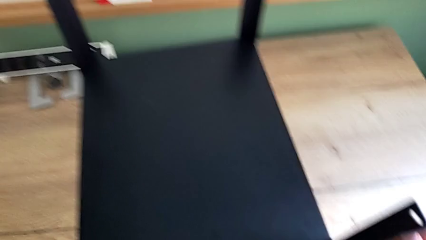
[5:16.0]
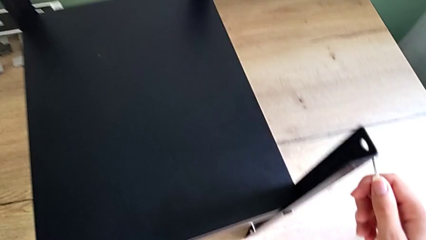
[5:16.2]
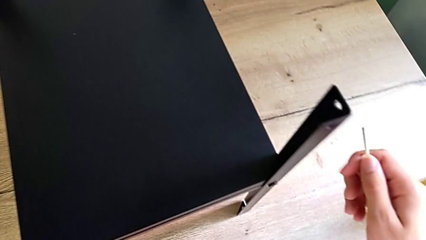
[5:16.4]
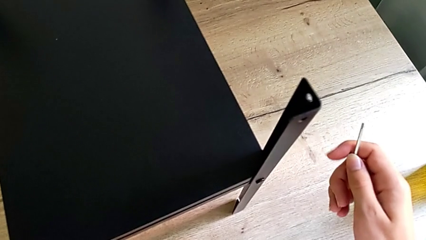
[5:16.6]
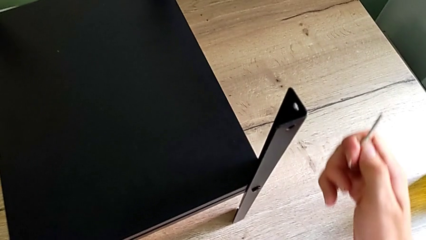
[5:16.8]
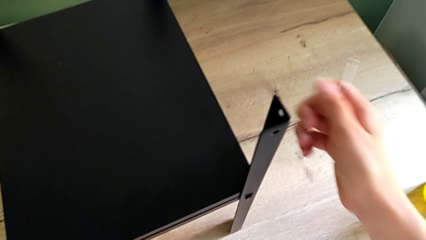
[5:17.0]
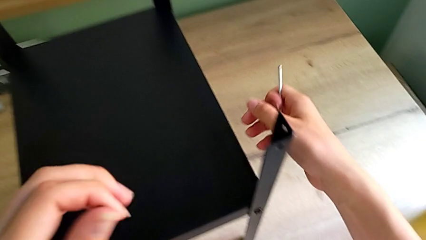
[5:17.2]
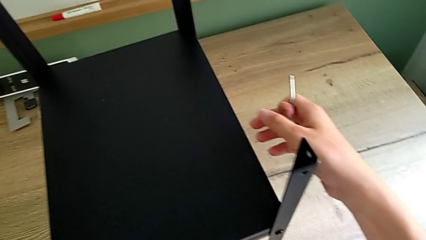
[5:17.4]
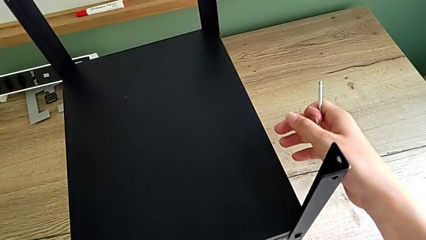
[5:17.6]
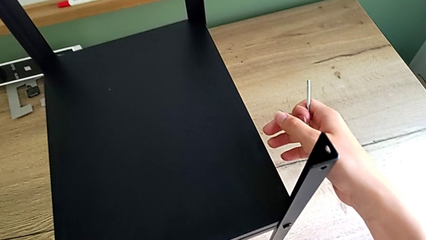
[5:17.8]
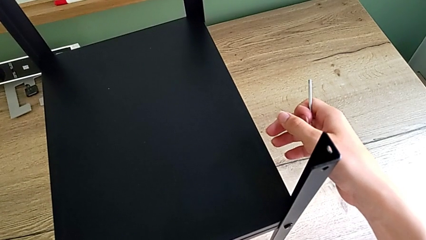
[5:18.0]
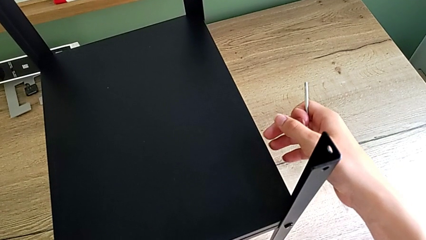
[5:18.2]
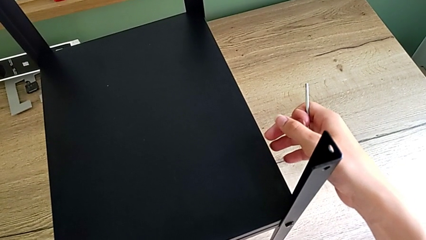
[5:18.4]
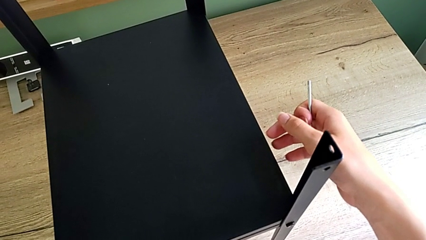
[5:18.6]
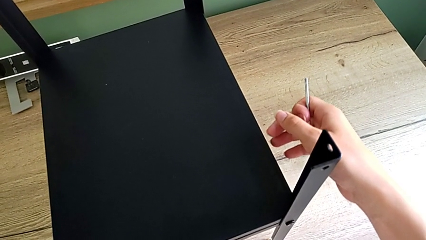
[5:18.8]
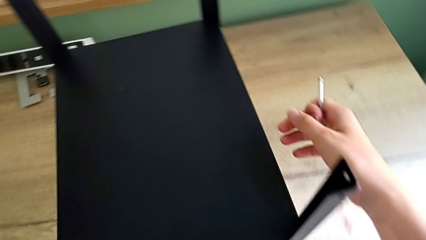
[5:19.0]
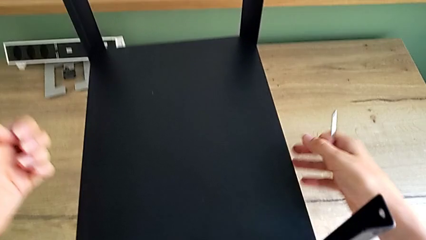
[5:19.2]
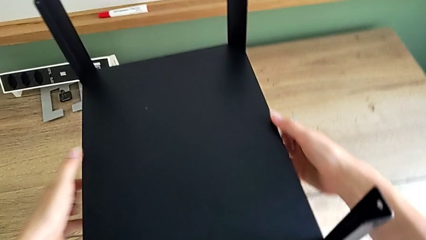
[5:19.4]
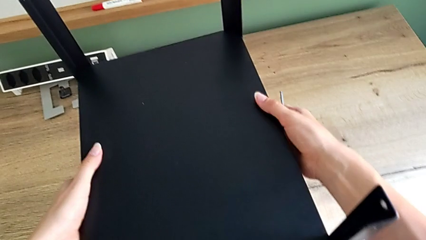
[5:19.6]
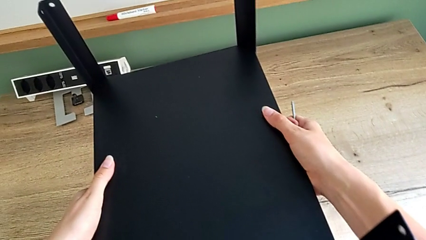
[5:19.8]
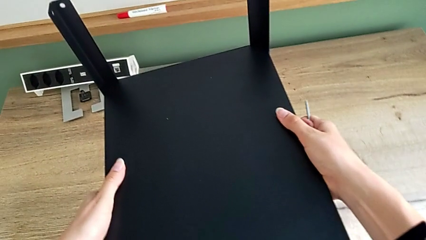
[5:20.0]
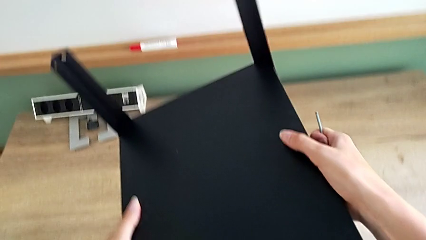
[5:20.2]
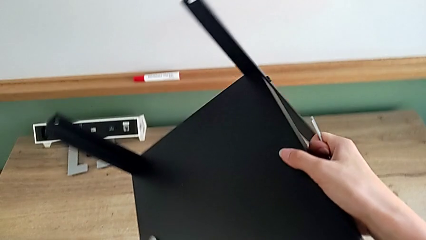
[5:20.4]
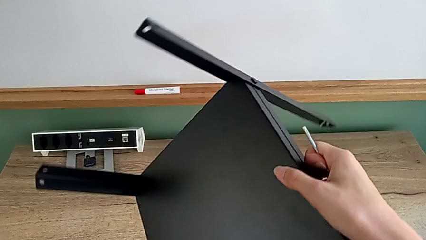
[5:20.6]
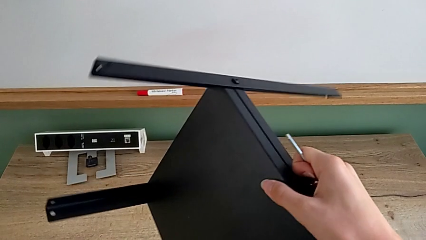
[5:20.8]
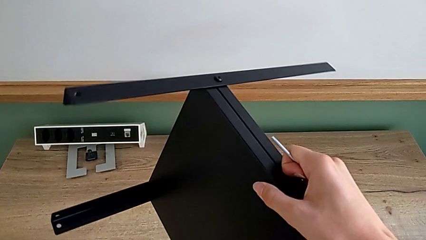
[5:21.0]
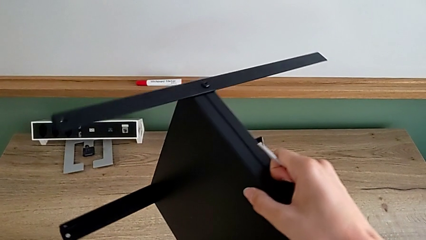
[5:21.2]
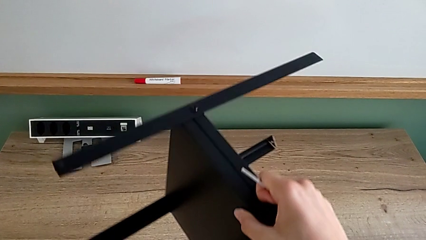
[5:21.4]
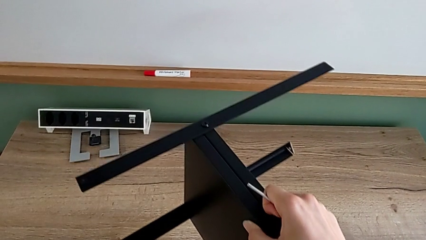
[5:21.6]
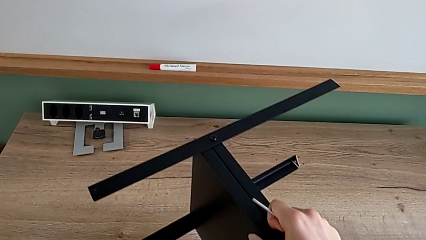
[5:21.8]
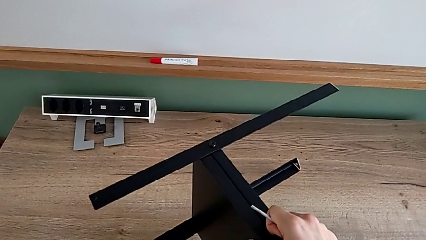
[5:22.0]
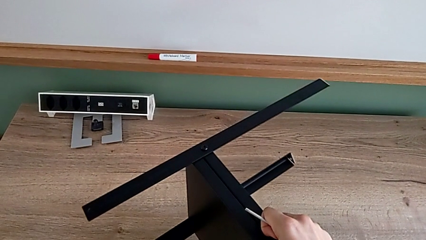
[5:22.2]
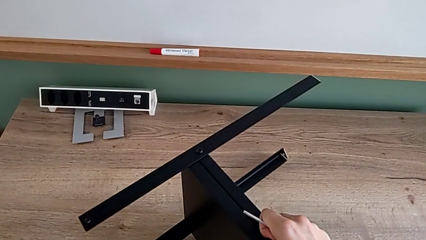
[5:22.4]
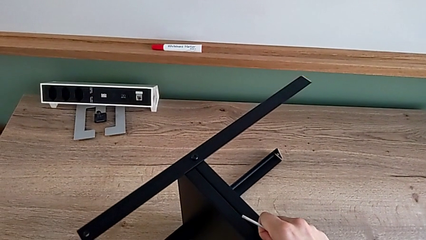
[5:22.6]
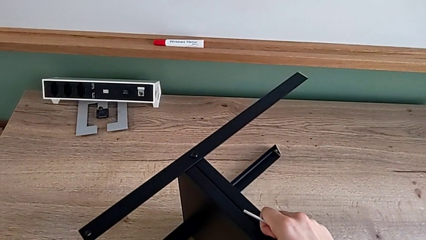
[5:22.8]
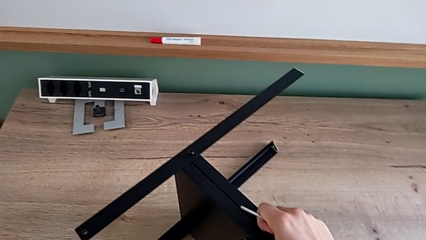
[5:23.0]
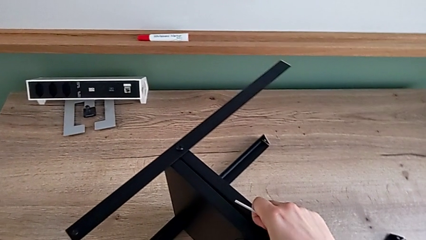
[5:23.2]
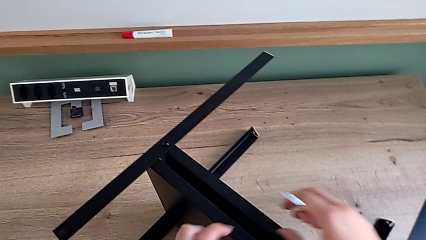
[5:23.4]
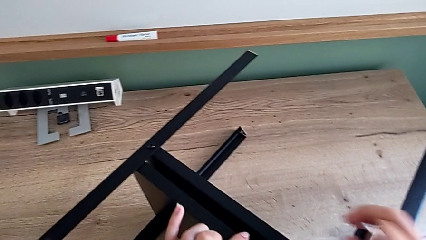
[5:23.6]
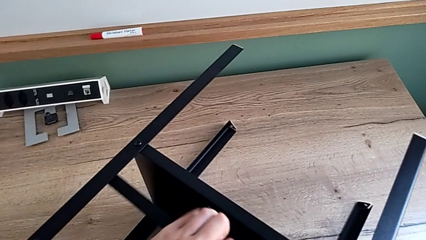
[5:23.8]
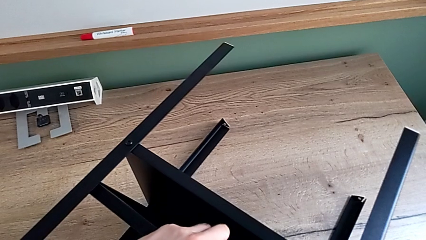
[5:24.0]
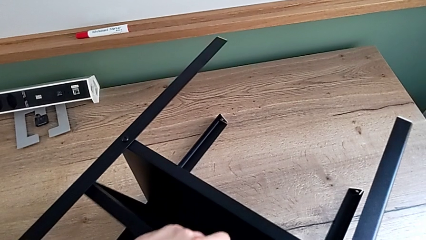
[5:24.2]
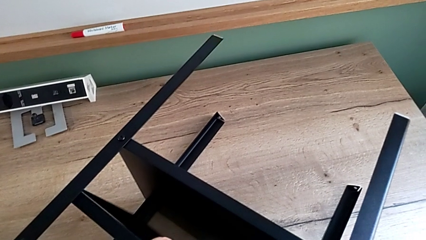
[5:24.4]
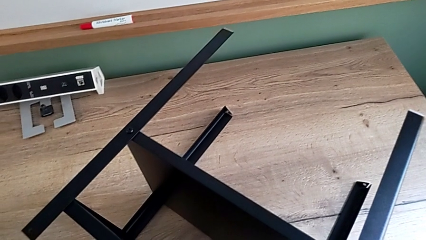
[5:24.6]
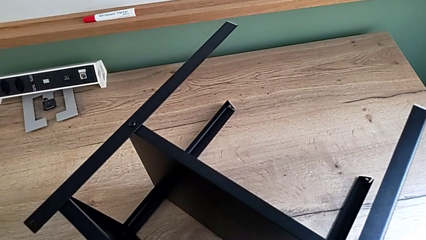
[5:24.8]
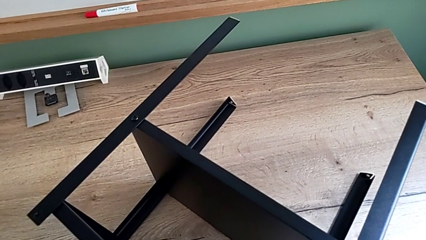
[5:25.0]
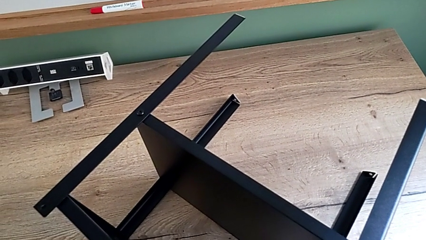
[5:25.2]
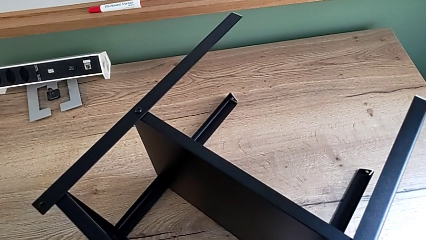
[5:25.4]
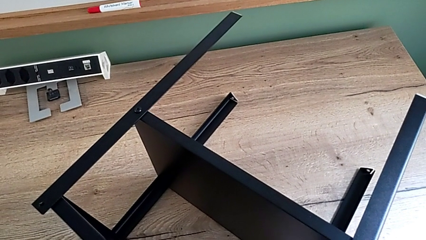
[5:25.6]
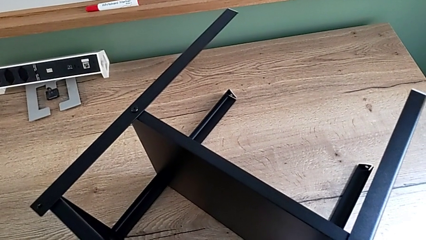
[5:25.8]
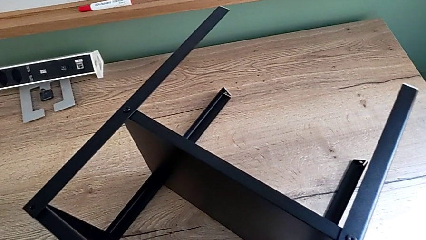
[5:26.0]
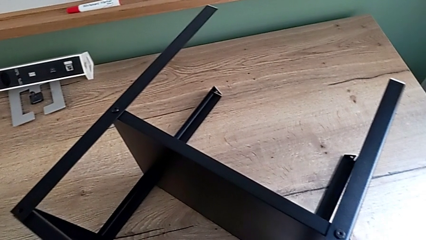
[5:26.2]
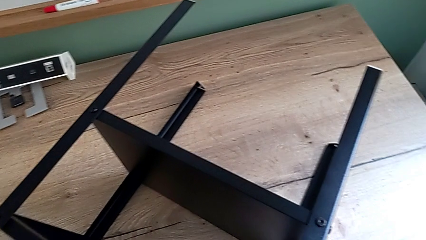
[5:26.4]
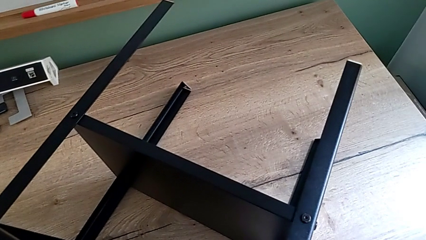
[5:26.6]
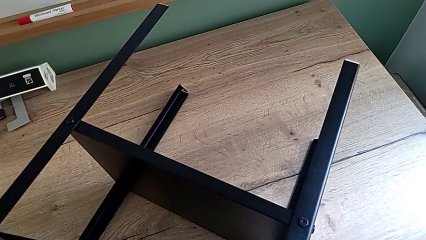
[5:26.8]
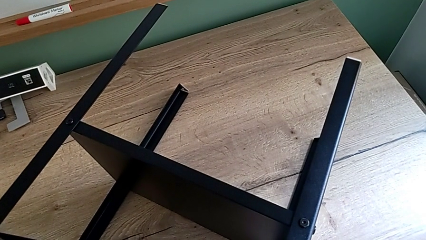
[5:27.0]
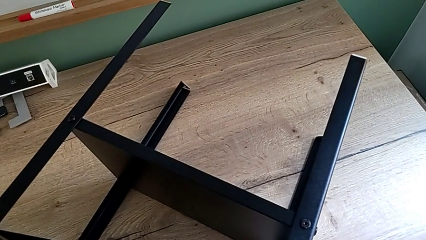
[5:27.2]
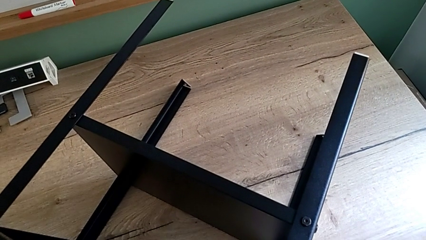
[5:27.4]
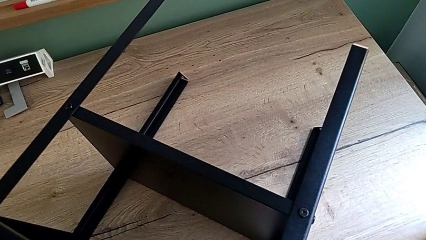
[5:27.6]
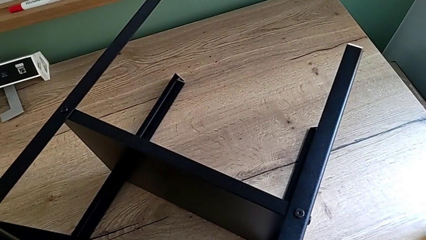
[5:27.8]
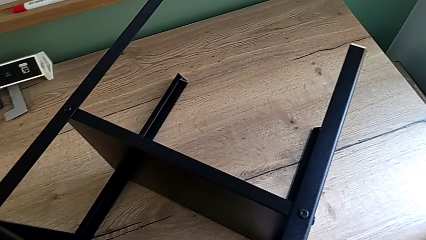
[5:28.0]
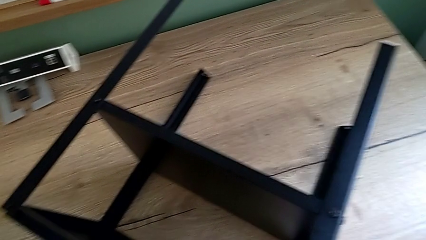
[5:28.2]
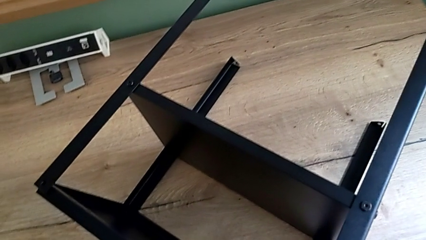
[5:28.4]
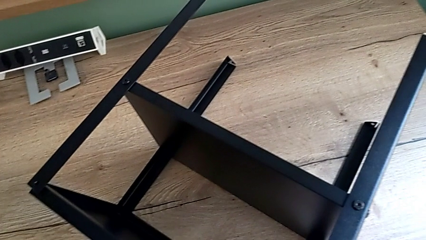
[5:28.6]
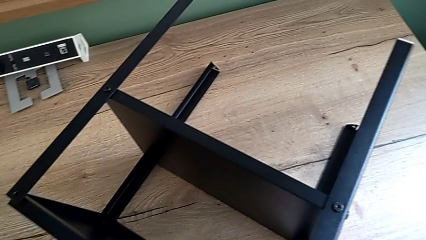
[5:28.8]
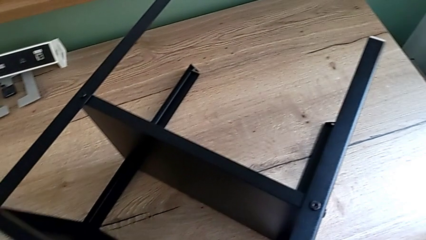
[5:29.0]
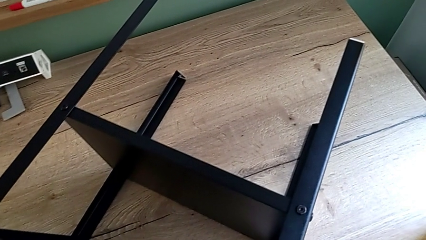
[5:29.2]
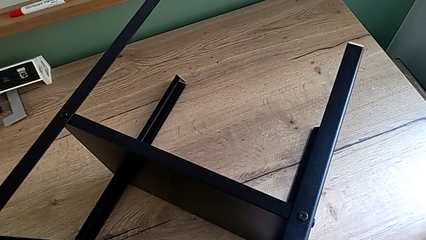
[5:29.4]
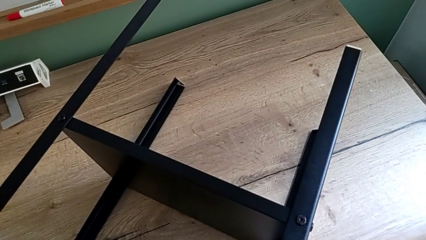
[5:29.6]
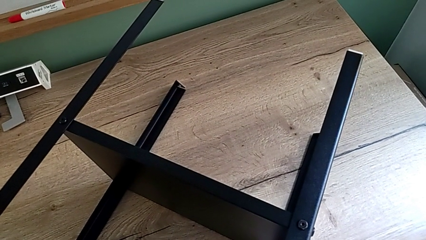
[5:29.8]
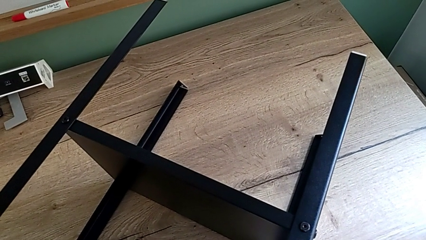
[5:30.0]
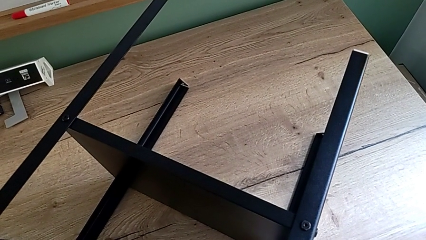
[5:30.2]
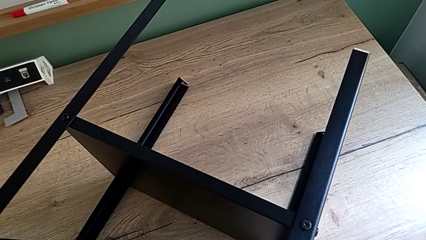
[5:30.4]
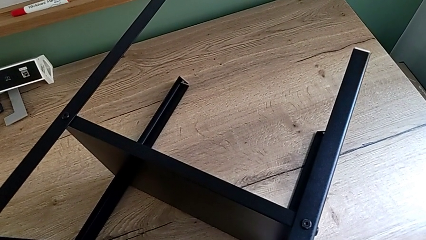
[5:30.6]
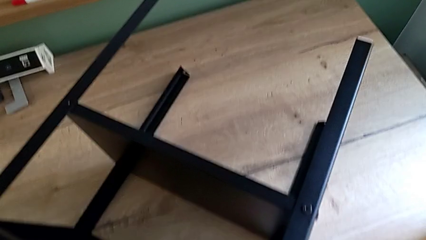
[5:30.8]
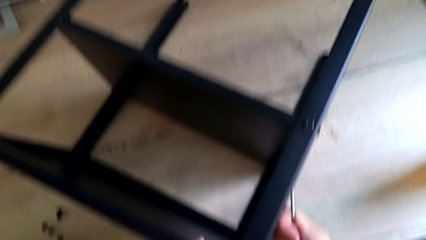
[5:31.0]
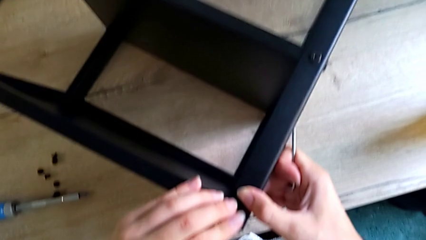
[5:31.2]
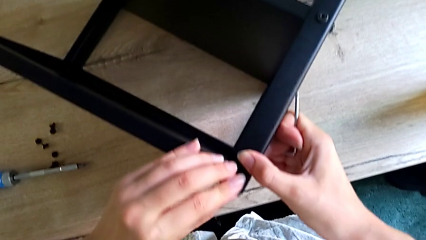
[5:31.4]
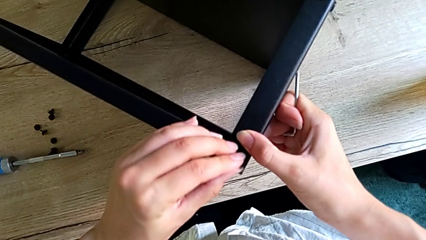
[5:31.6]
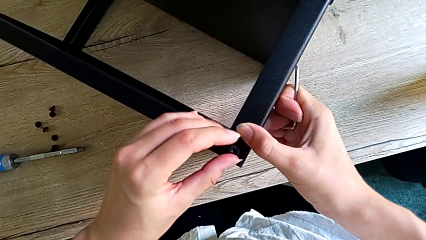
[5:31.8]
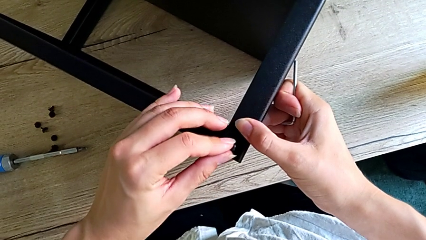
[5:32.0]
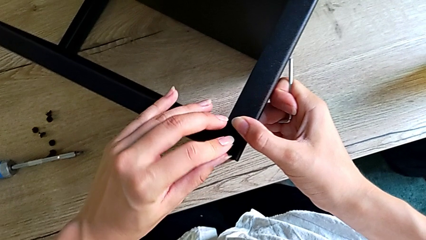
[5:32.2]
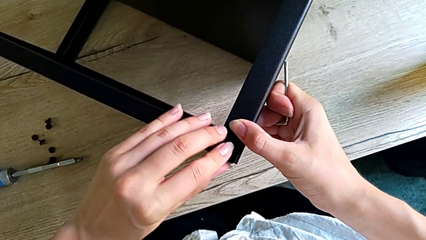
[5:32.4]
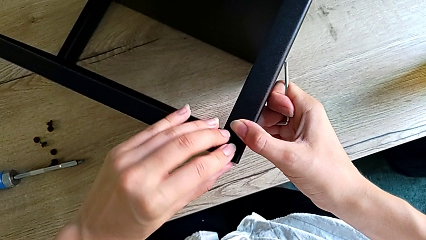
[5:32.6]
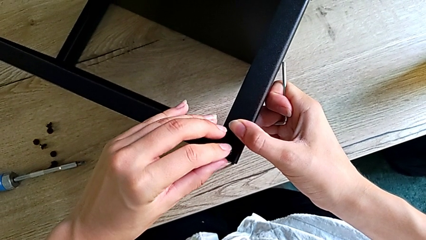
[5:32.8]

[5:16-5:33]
The camera wearer is assembling the top tray onto the legs. They keep sliding the black tray, rotate the nightstand and align the rectangular tray.
